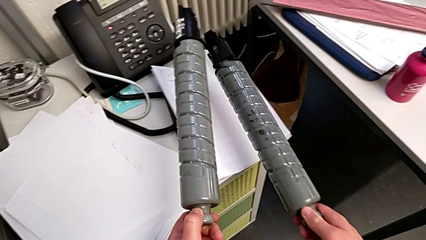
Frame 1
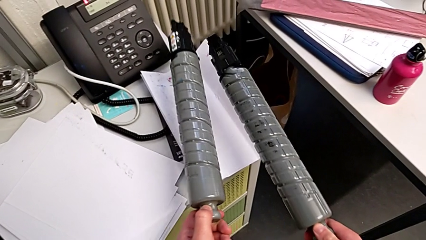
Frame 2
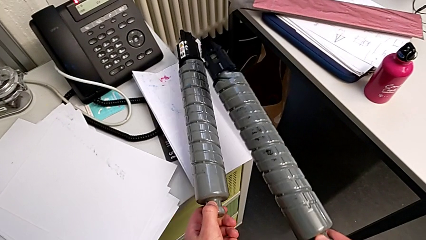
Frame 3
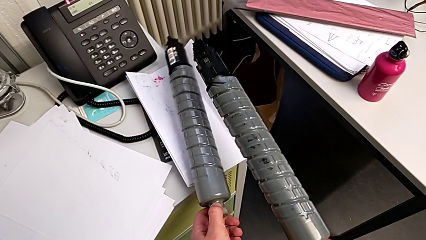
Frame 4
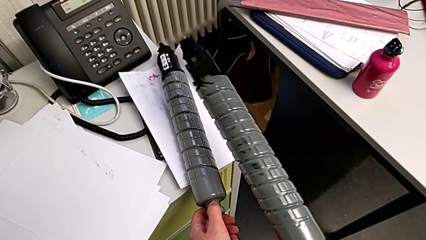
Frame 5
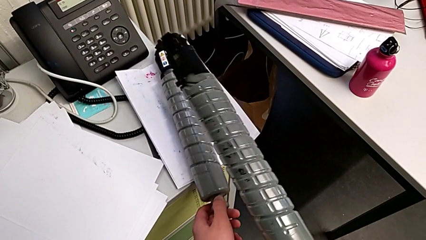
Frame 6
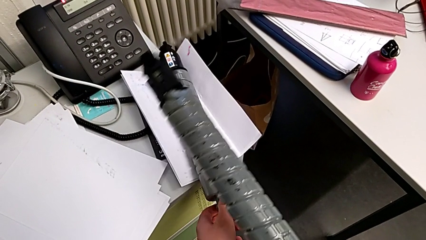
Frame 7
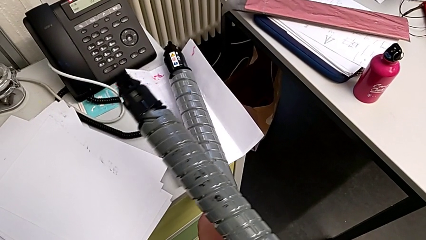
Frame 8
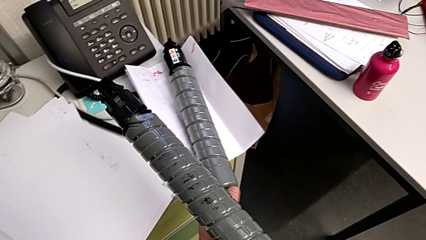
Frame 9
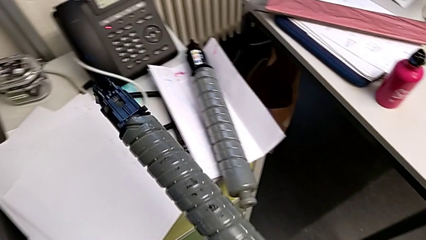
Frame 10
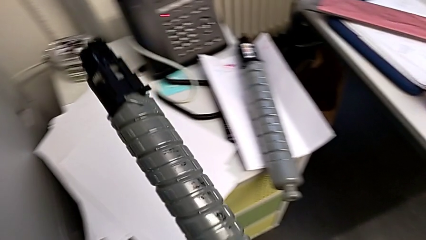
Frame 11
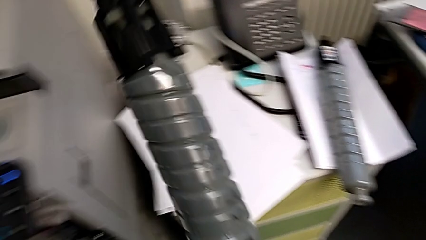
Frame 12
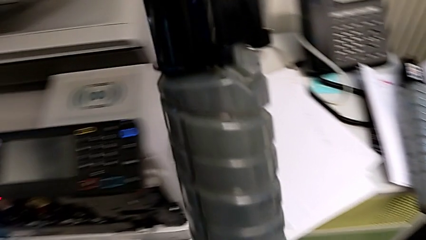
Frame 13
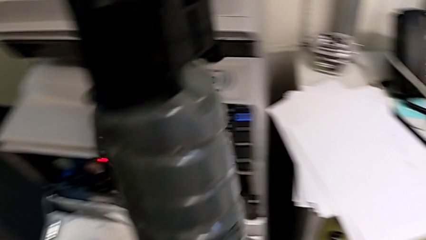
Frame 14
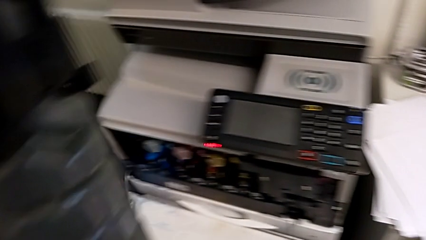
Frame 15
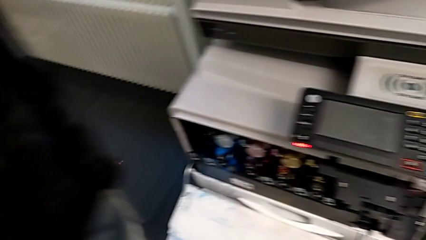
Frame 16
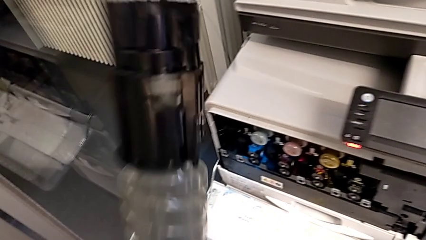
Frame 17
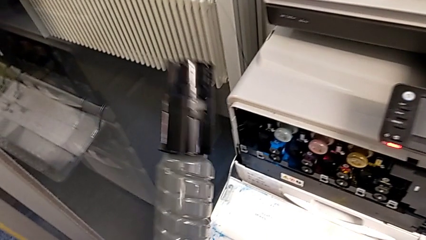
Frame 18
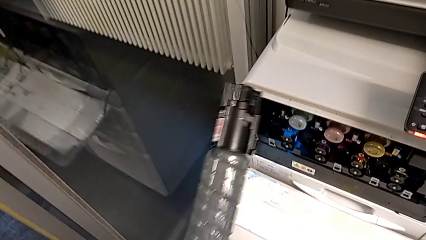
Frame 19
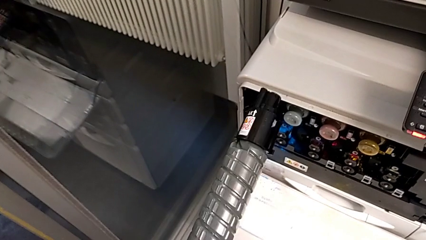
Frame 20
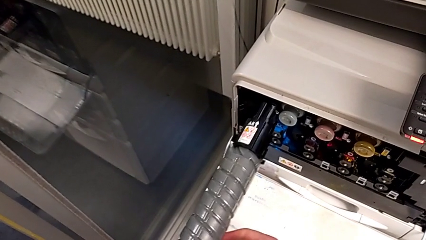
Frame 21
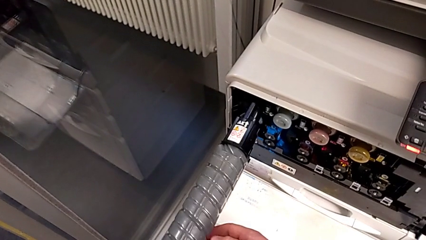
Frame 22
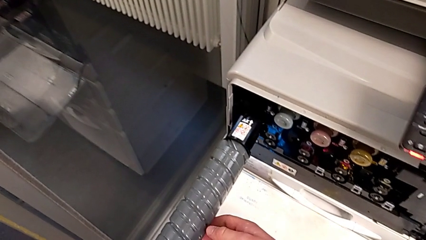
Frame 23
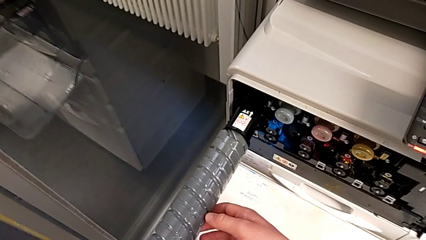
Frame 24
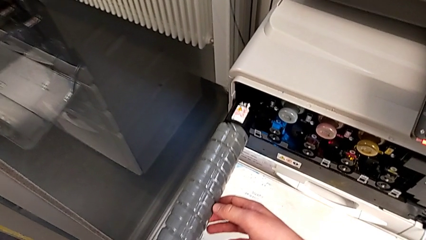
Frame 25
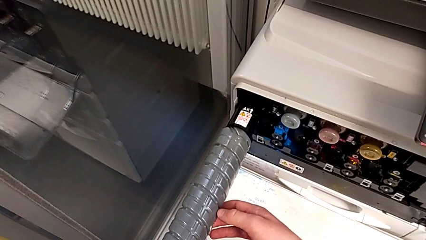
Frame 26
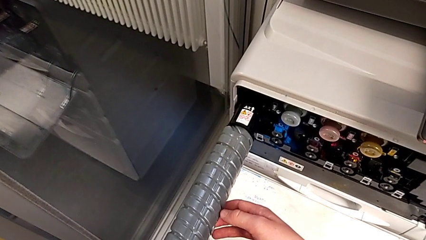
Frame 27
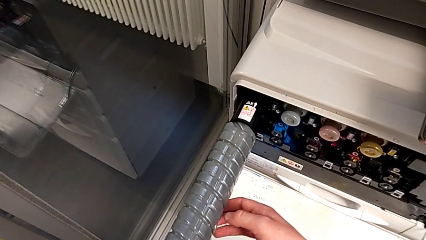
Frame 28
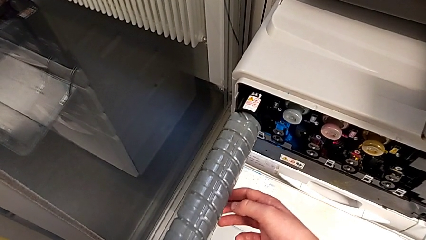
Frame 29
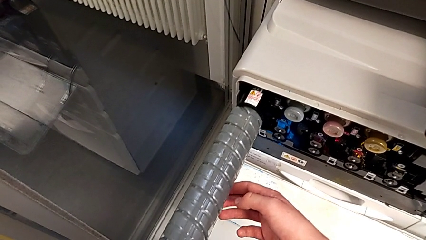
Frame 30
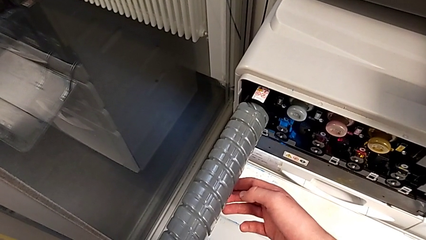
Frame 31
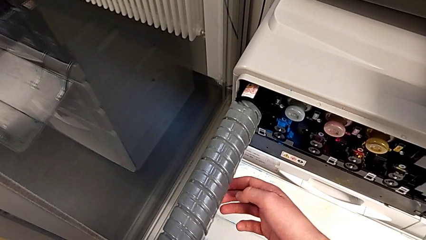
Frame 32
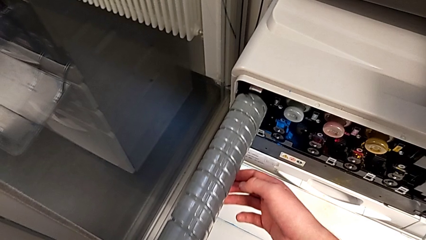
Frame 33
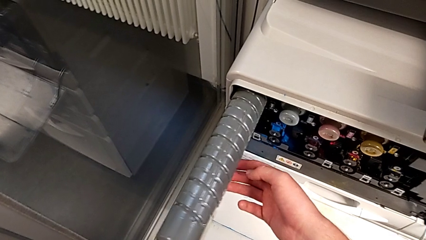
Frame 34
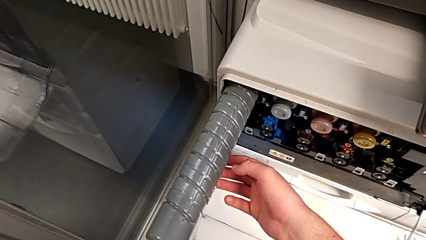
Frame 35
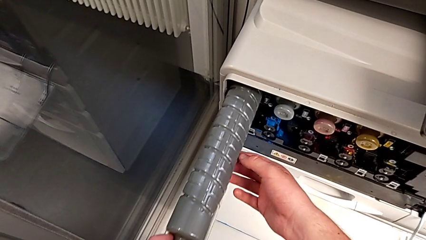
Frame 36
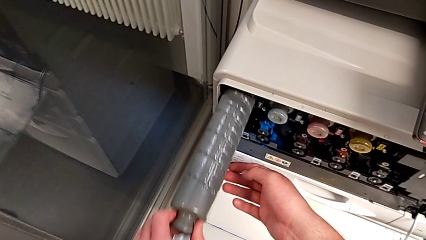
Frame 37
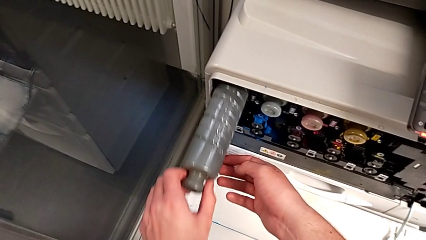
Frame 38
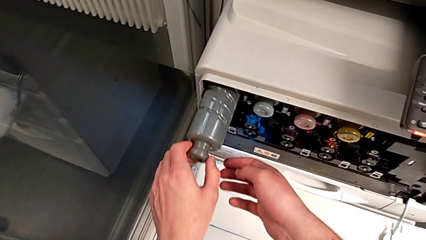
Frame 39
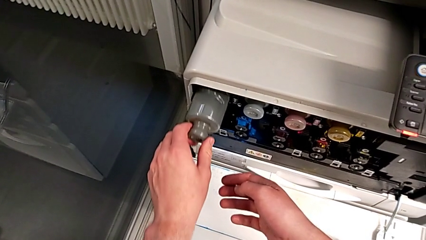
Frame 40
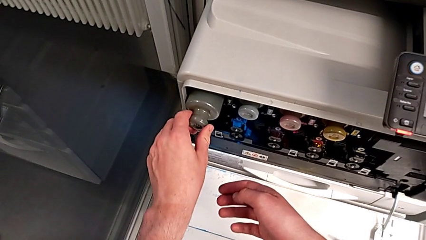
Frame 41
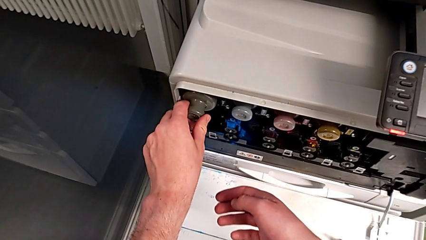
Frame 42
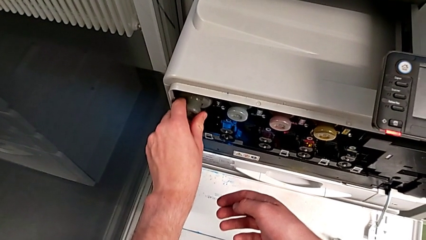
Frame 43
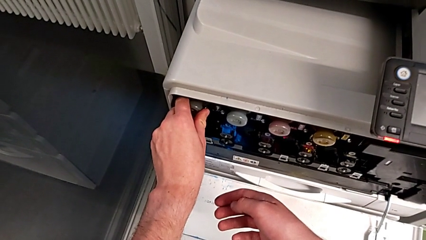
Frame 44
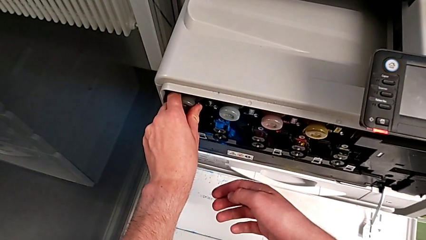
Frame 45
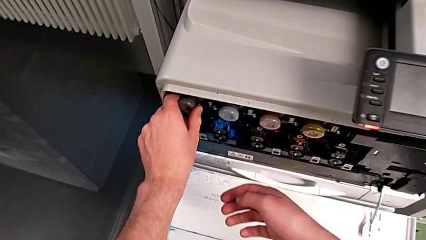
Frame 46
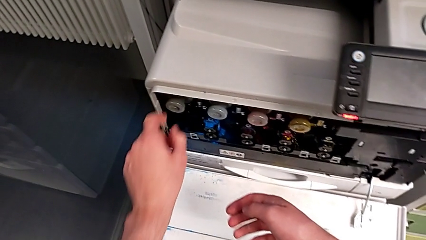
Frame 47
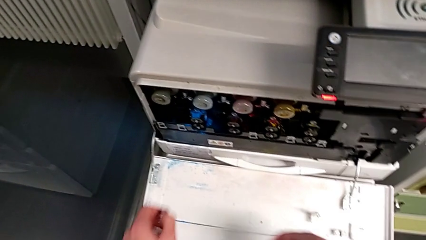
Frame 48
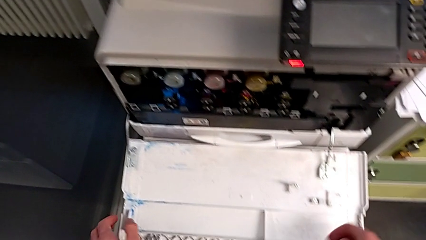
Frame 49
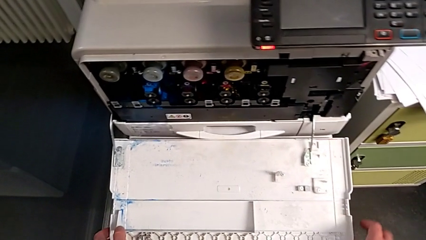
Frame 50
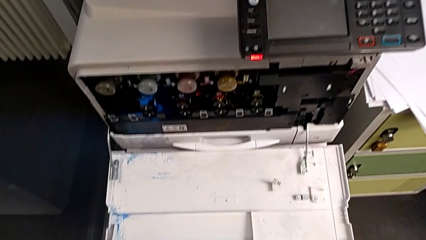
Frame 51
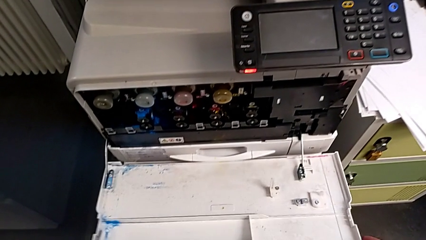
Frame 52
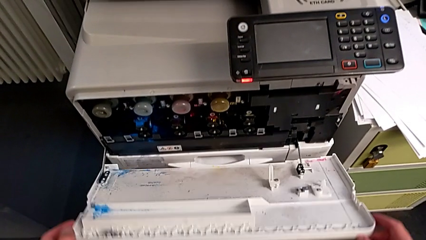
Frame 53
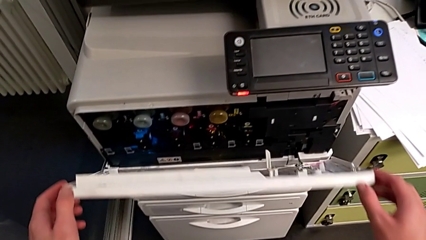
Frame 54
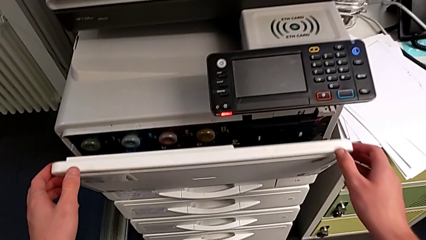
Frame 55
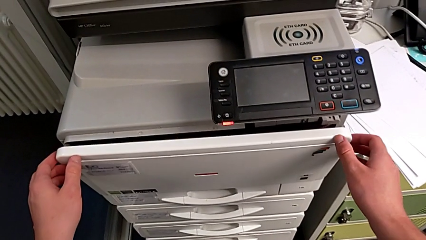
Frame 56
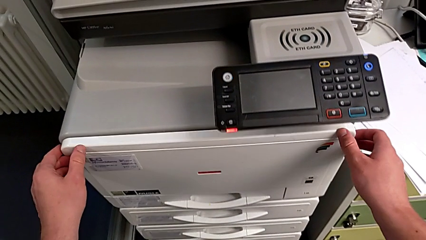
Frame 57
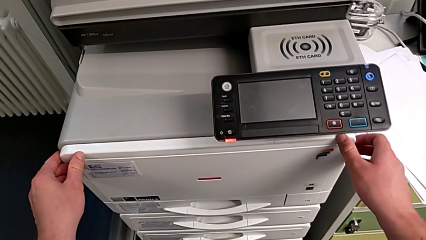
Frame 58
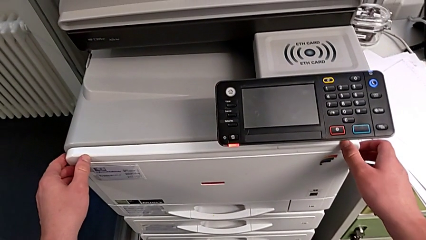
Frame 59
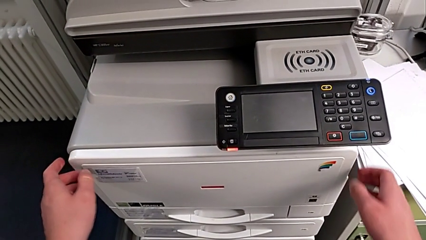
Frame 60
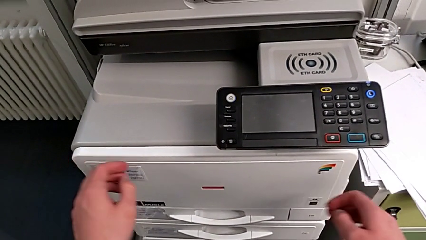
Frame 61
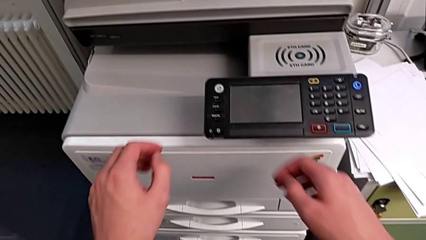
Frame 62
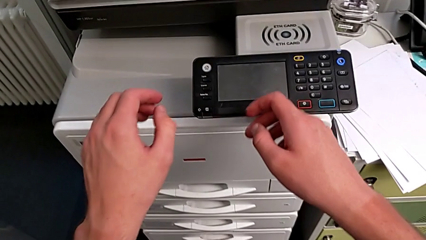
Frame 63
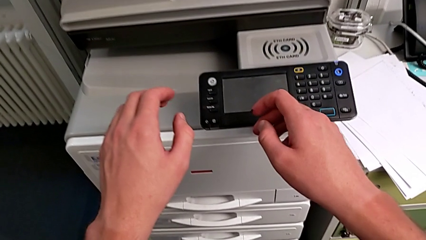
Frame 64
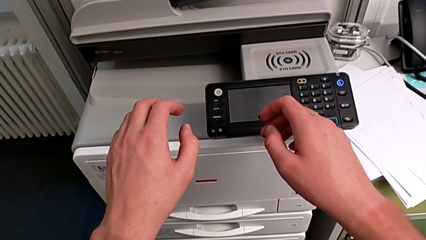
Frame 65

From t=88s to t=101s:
The camera wearer is exchanging the black ink cartridge. They place the old ink cartridge with the left hand, place it with the right hand, insert the ink cartridge and close the cartridge gate.
